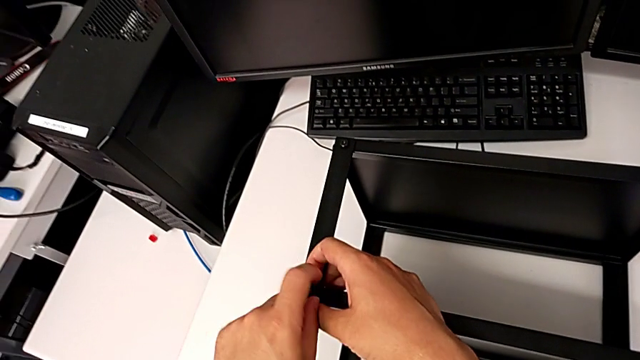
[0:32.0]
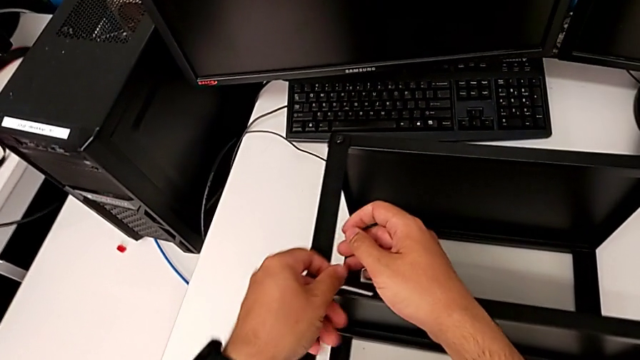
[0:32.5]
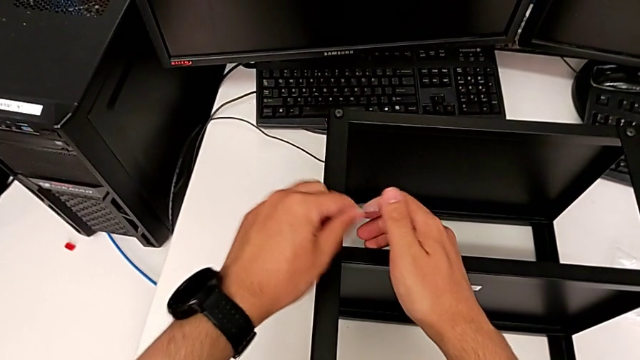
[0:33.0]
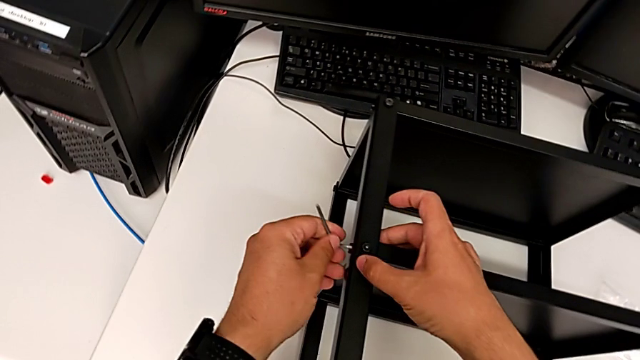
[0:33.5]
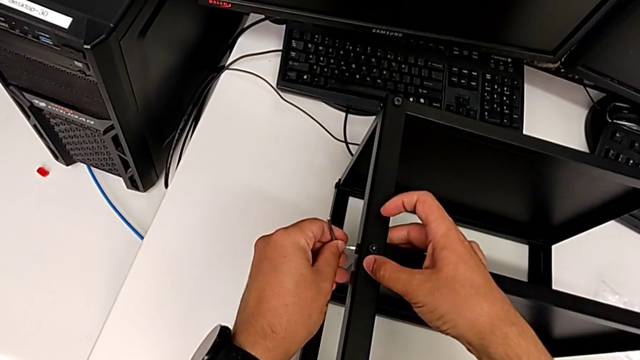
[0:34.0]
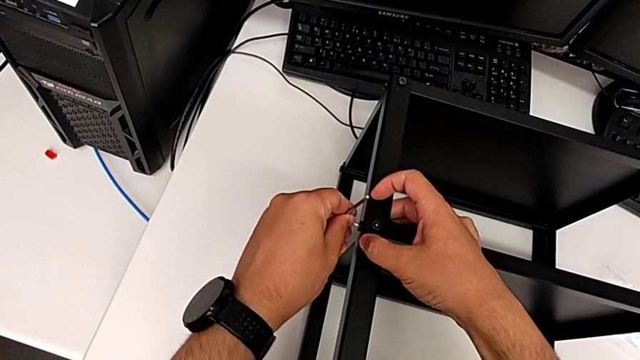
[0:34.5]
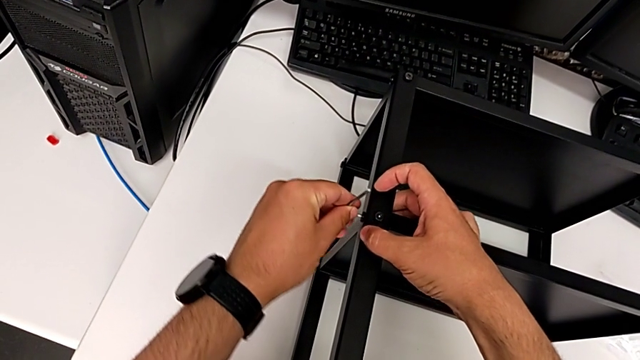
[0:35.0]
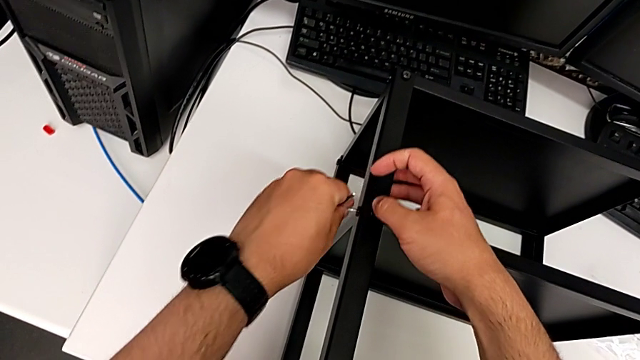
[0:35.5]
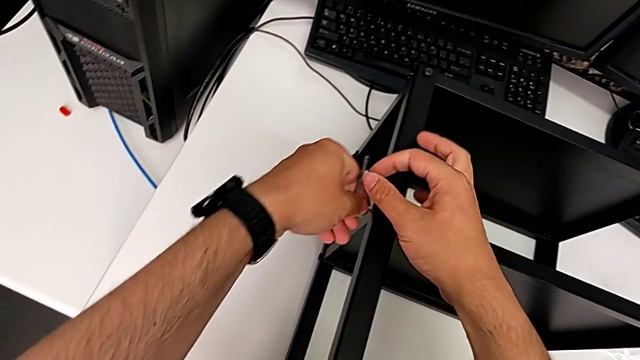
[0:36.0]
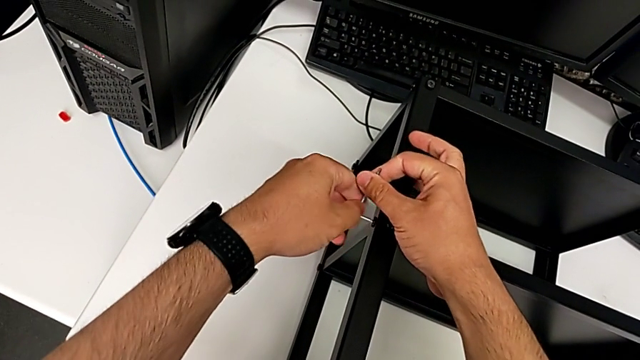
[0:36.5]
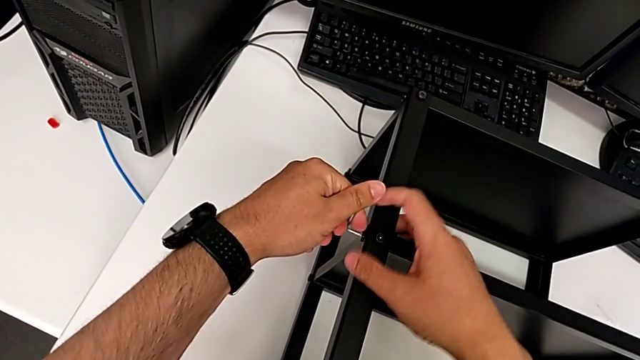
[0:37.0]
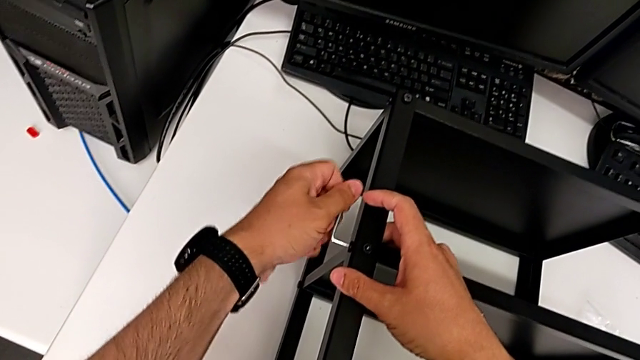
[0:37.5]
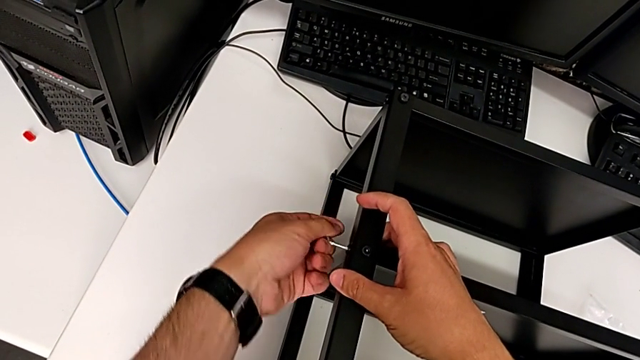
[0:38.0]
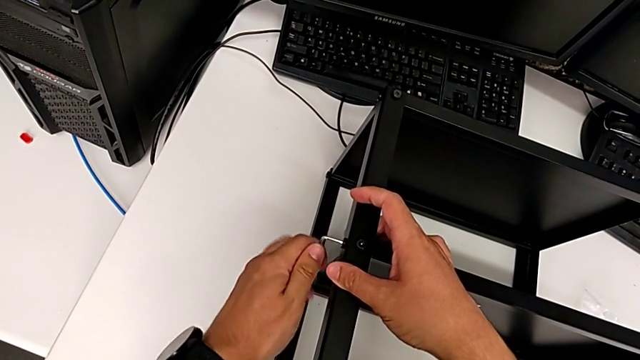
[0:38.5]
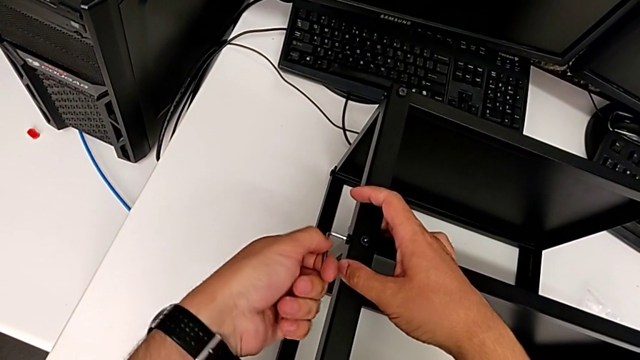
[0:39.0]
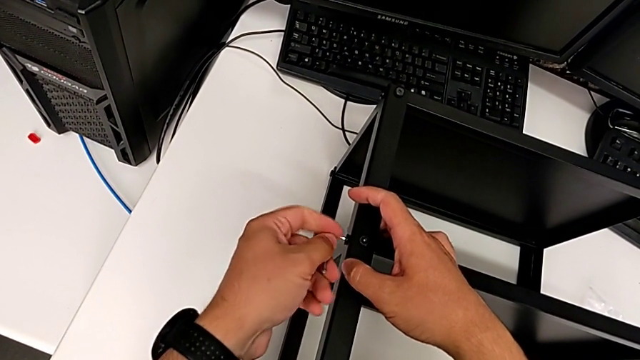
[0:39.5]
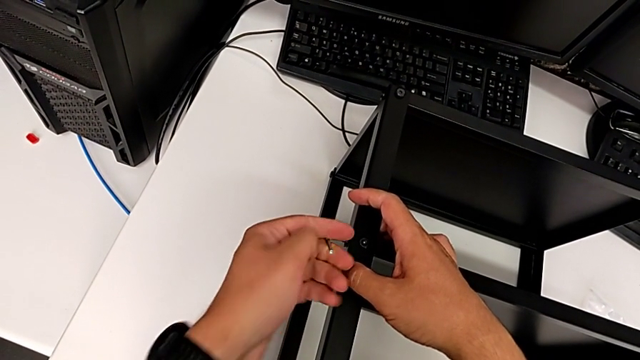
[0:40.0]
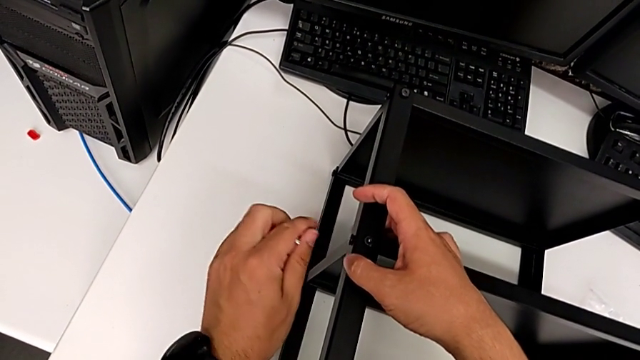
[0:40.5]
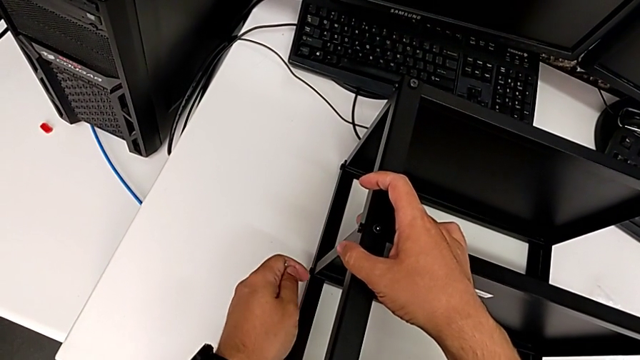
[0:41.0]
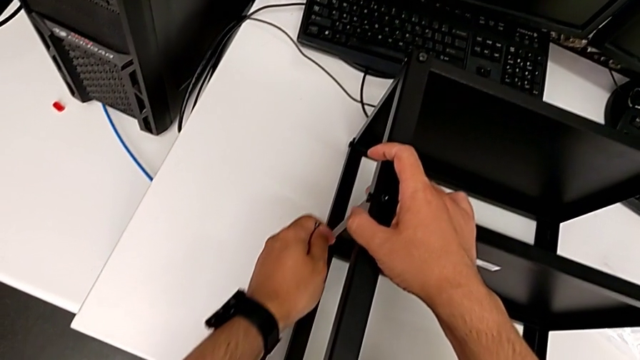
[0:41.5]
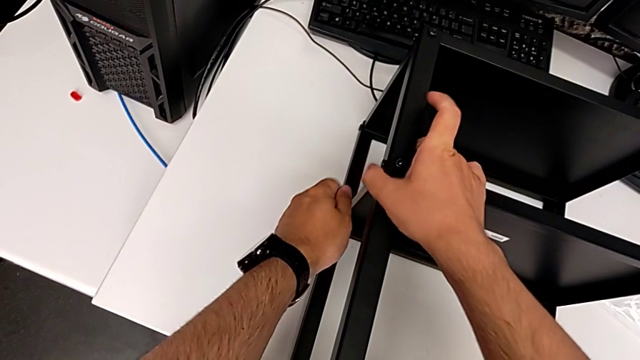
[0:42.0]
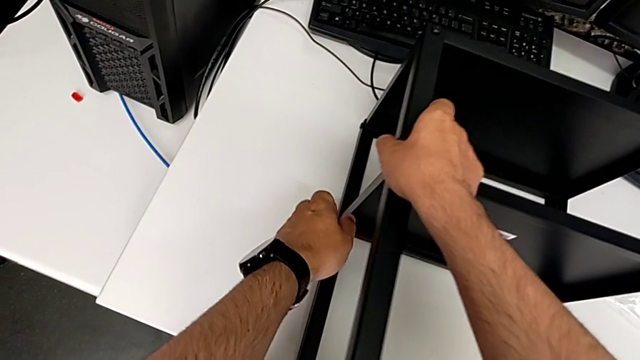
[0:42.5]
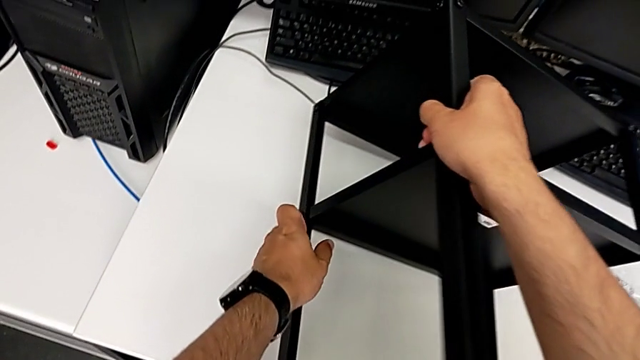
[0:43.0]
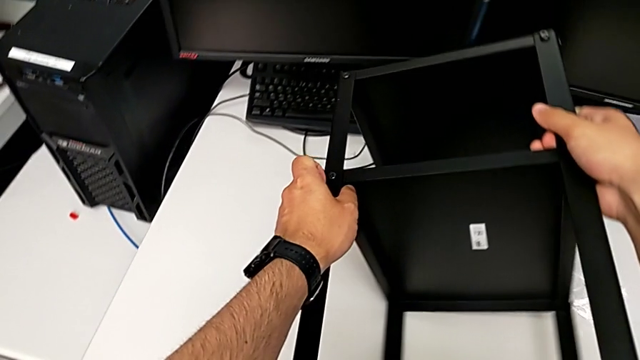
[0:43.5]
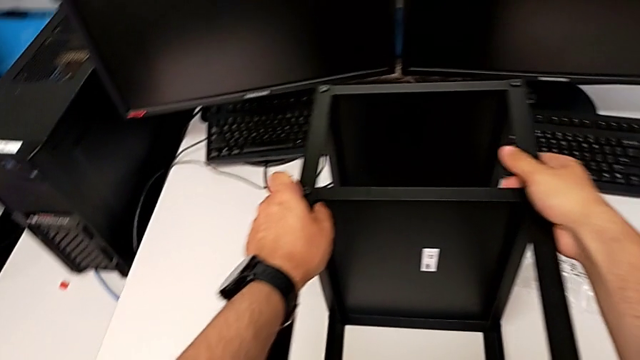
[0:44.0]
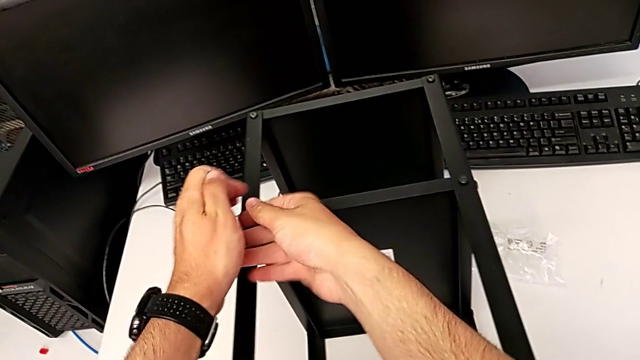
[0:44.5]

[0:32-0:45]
The camera wearer is loosening all the hex socket heads on the table. They withdraw the Allen wrench, insert it, unscrew the fourth hex socket head, withdraw the Allen wrench and flip the black nightstand.

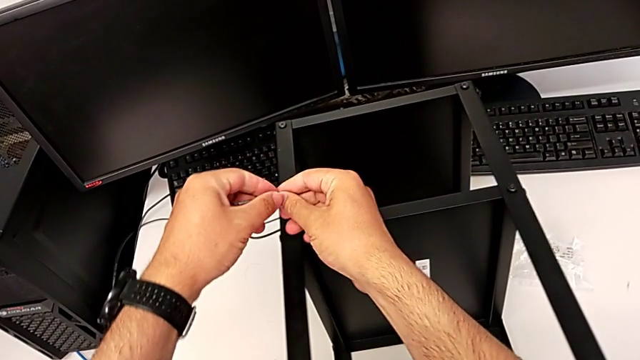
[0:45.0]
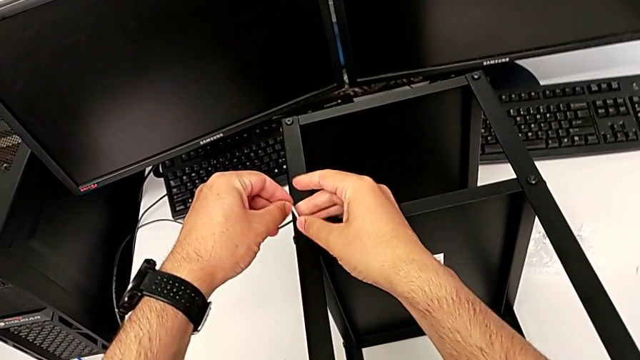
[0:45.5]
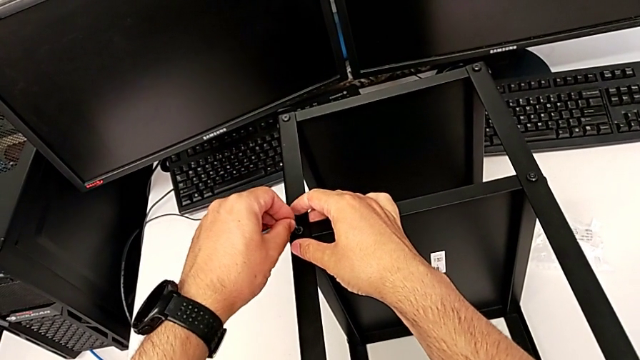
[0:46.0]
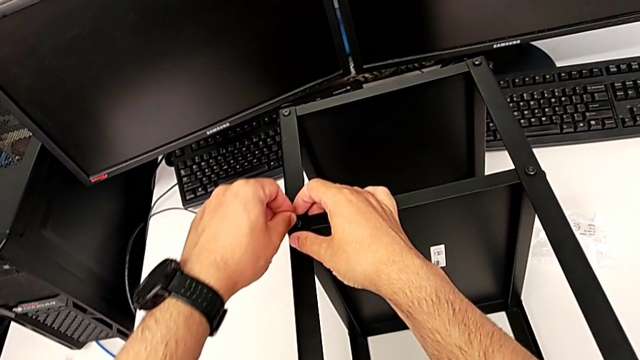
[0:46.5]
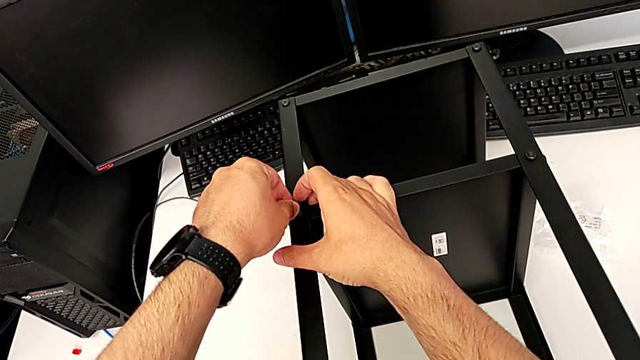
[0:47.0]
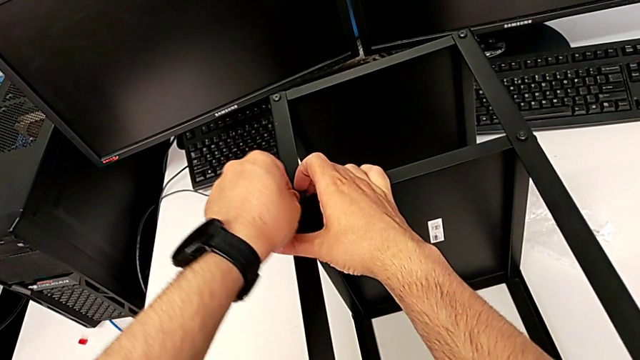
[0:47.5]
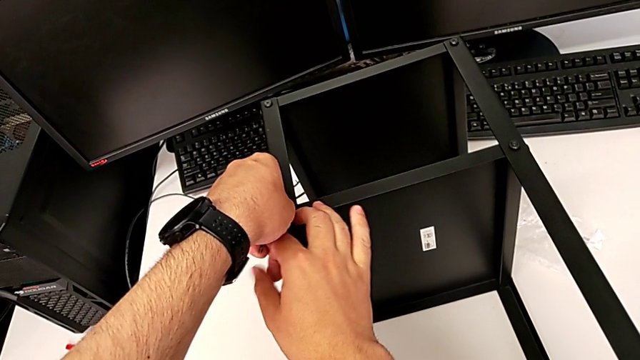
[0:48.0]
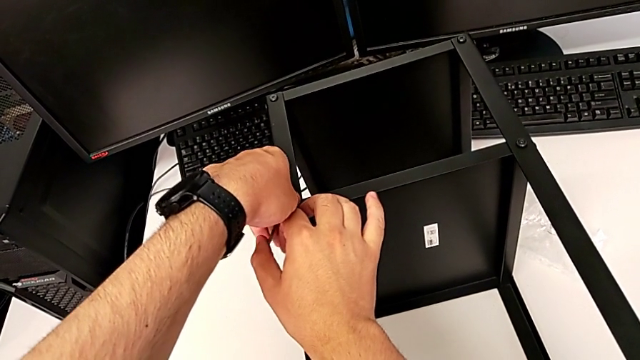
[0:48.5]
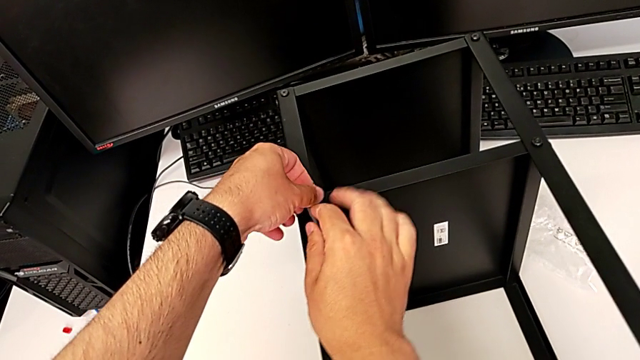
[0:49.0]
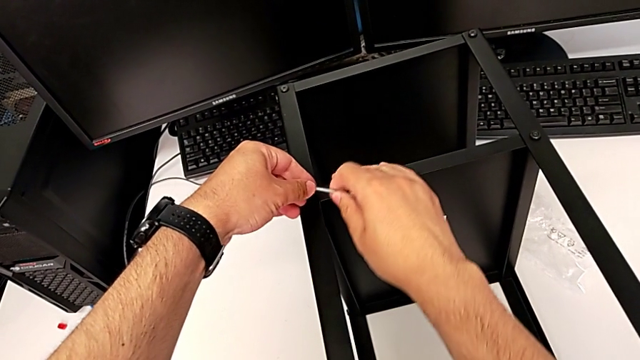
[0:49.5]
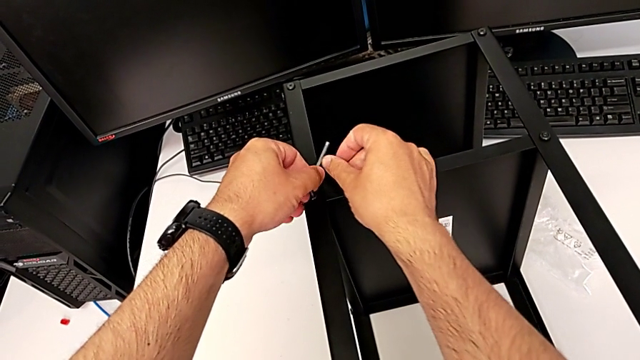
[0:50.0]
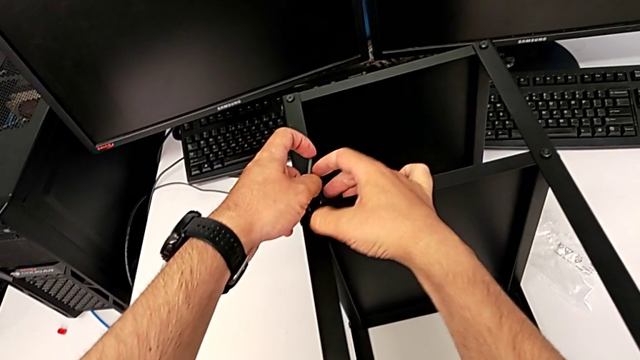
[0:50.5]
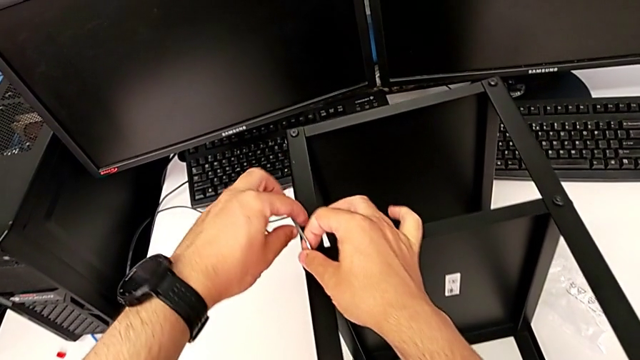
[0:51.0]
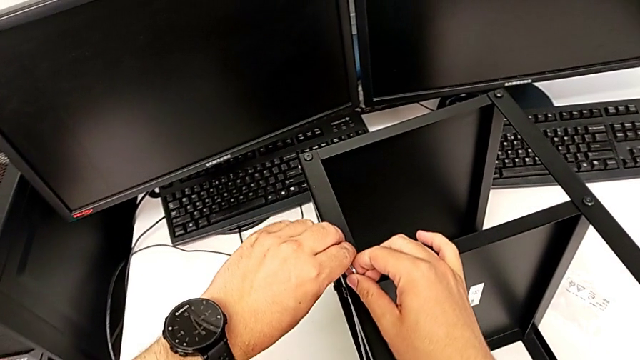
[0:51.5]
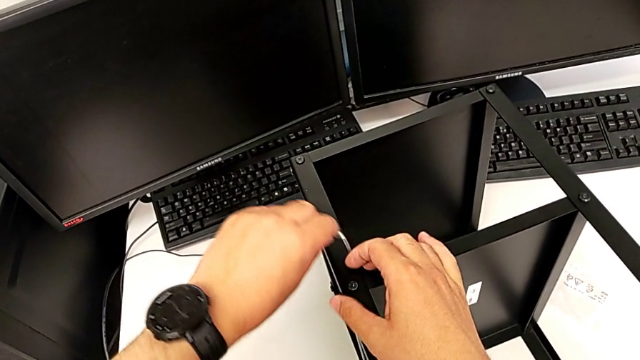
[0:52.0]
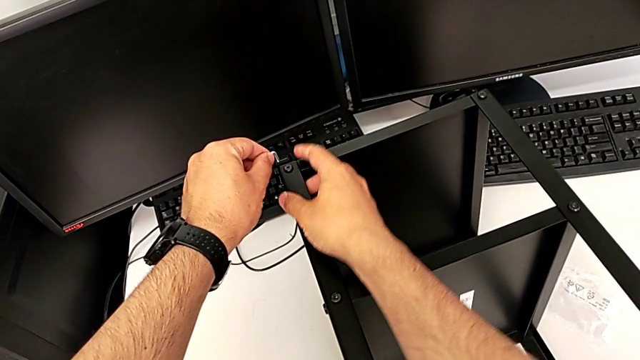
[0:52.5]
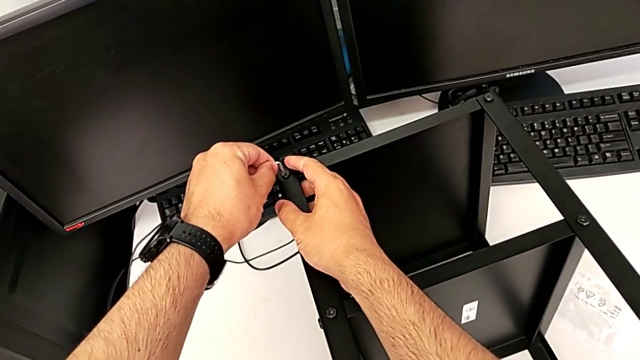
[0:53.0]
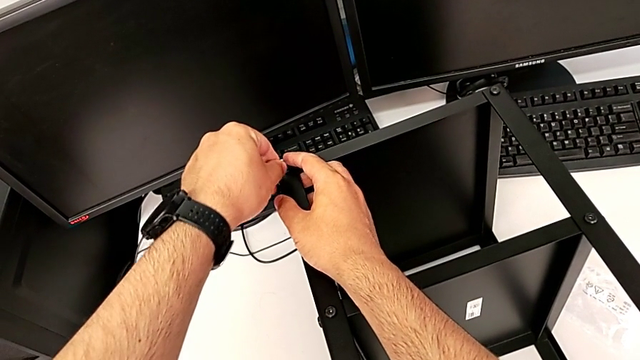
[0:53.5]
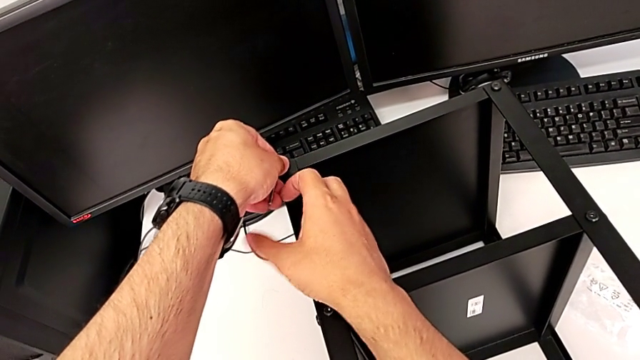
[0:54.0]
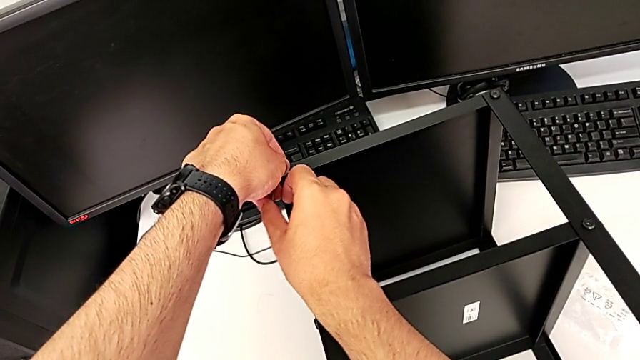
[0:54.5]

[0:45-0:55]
The camera wearer is loosening all the hex socket heads on the table. They insert the Allen wrench, unscrew the fifth hex socket head, withdraw the Allen wrench and insert it.
